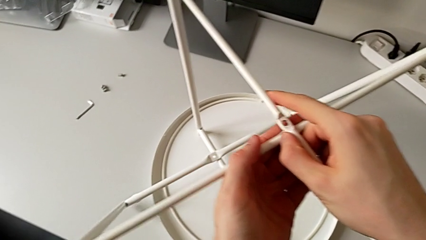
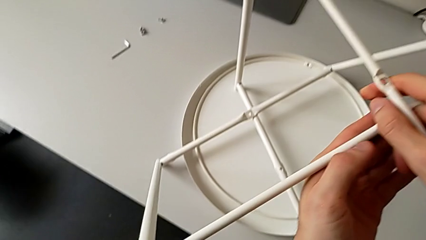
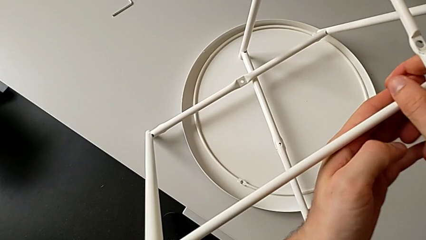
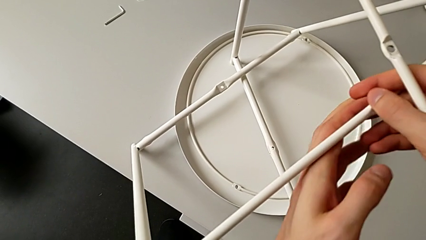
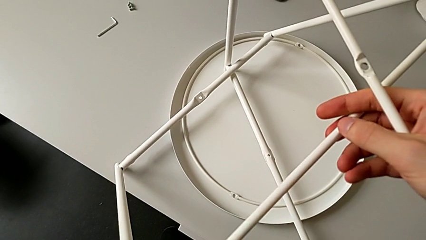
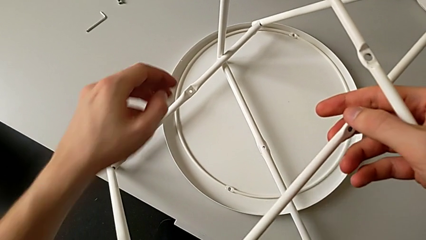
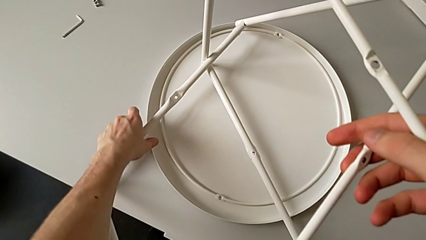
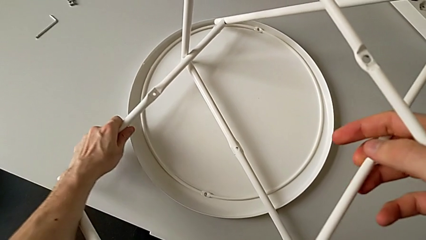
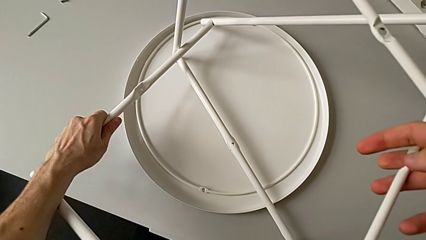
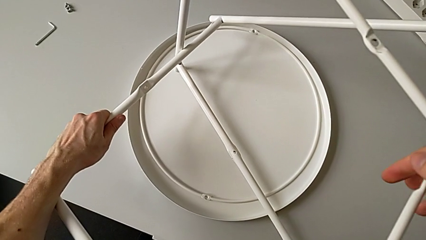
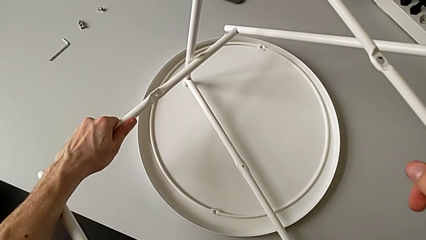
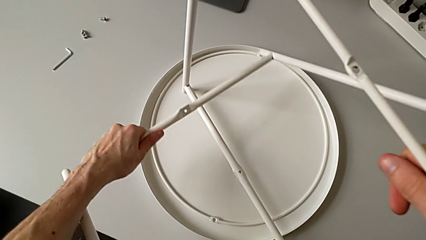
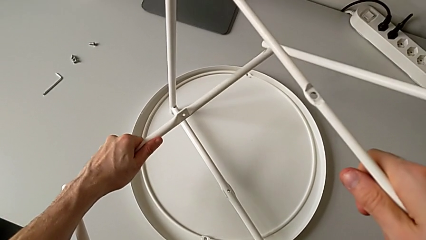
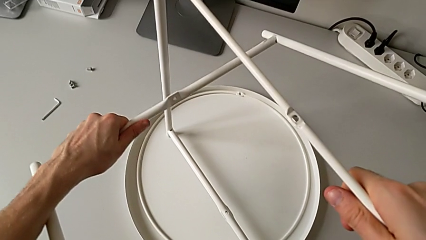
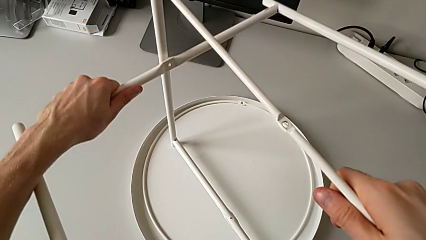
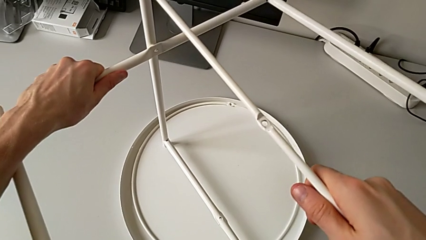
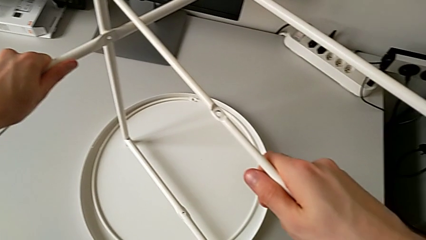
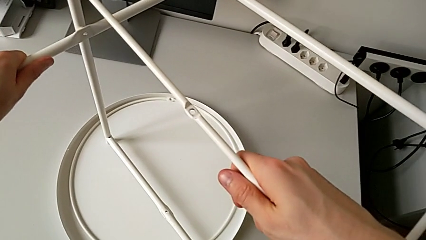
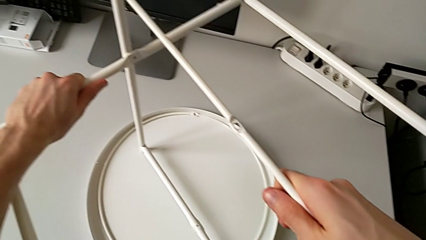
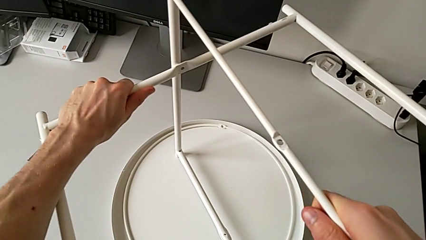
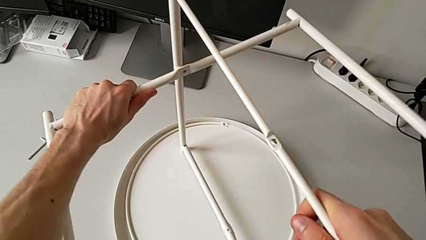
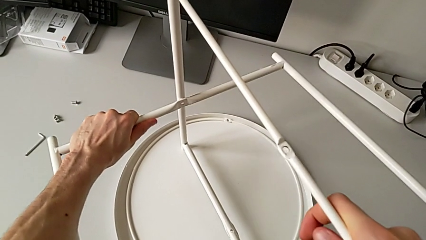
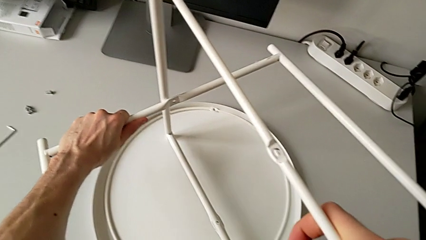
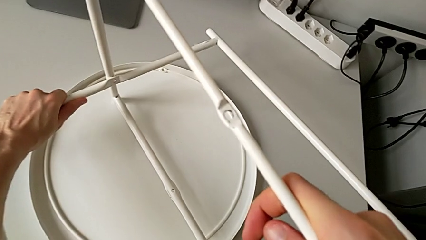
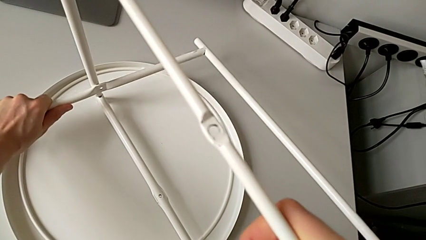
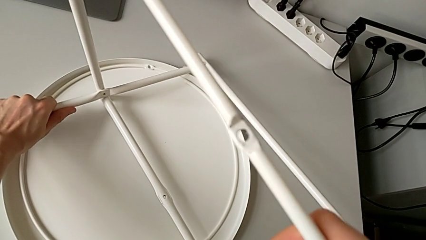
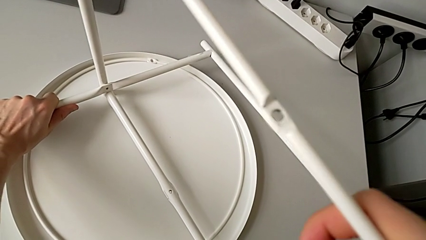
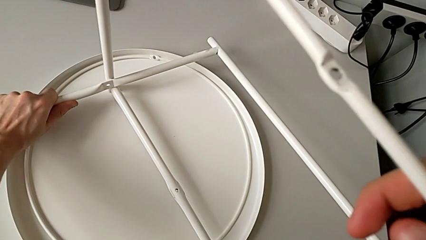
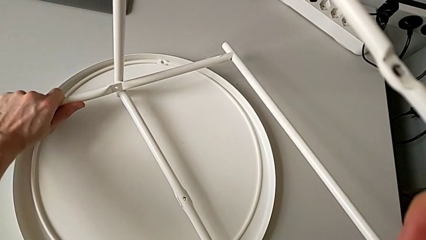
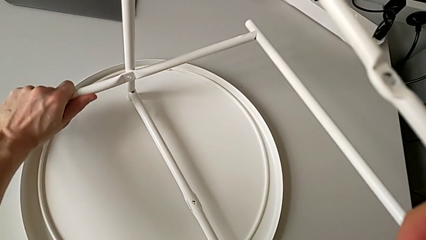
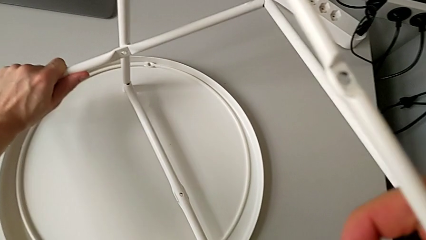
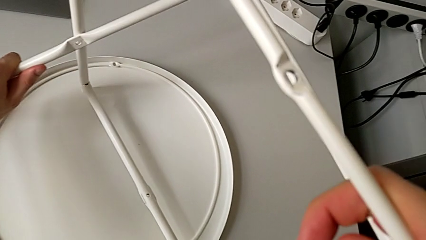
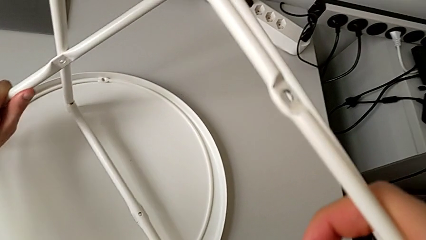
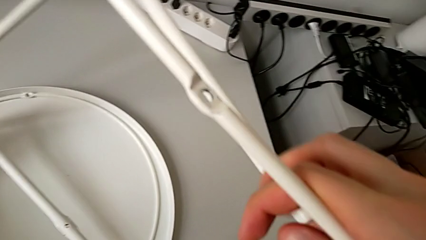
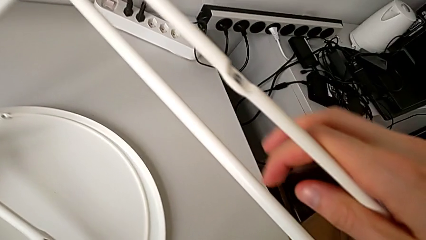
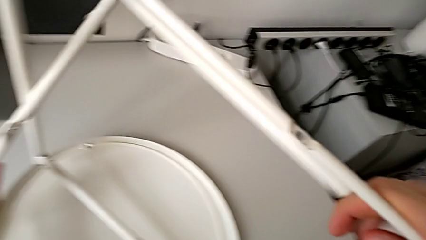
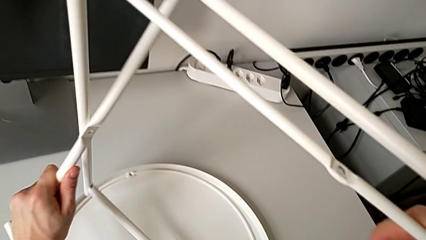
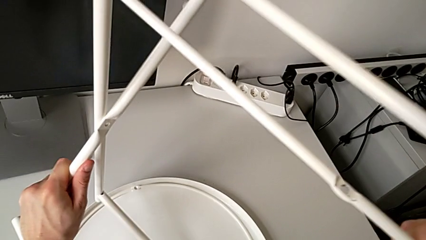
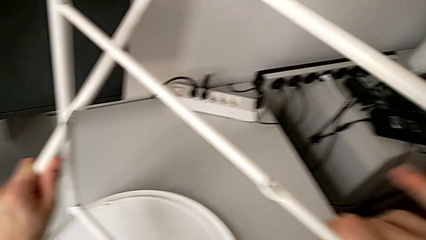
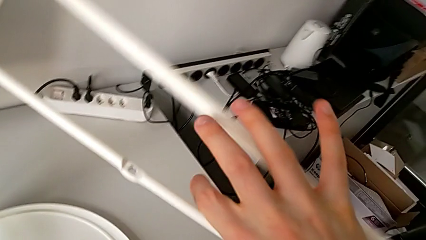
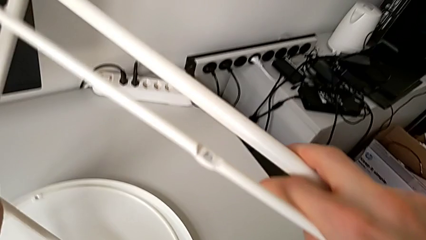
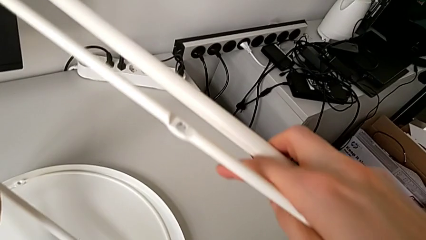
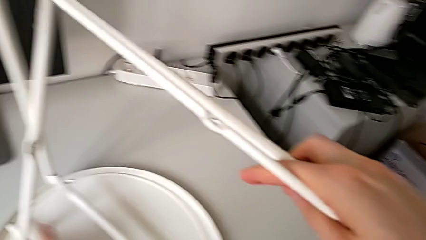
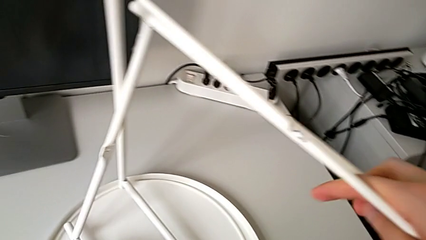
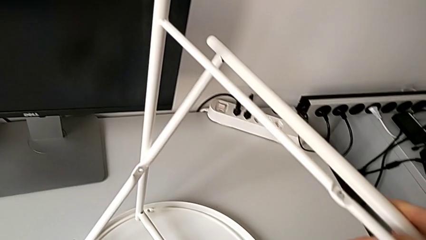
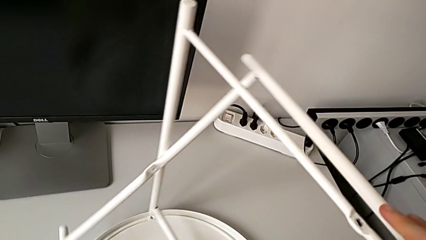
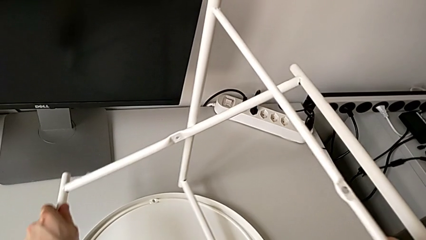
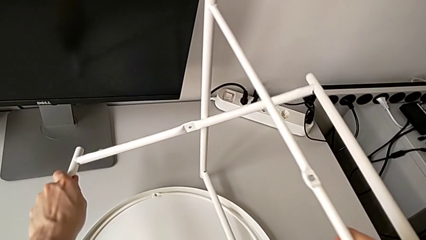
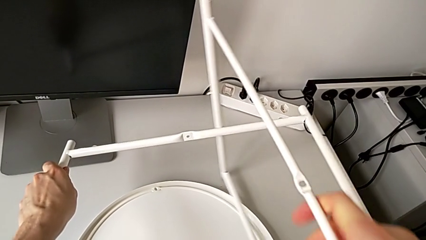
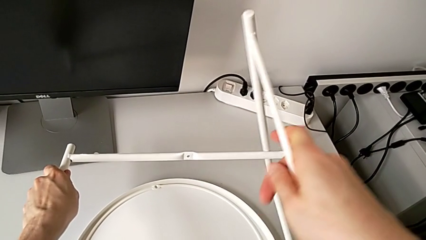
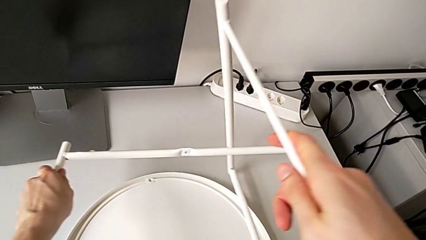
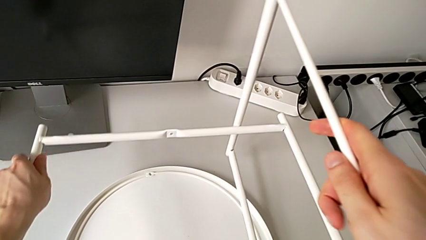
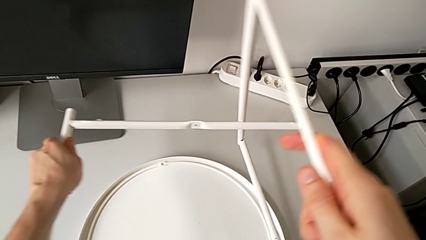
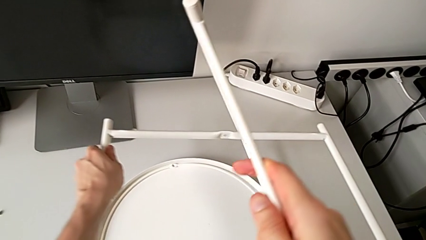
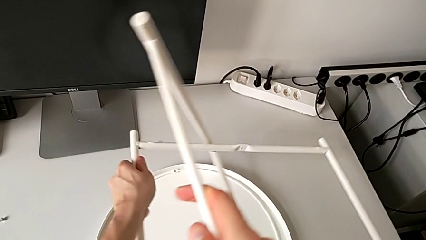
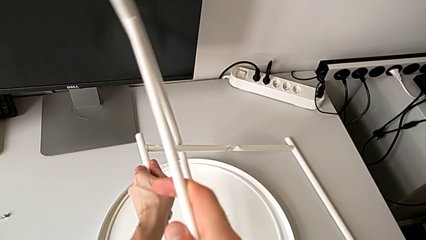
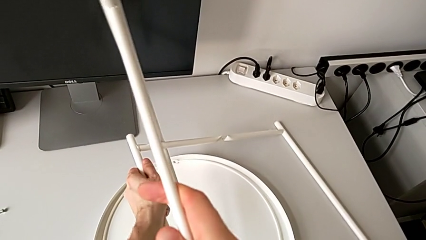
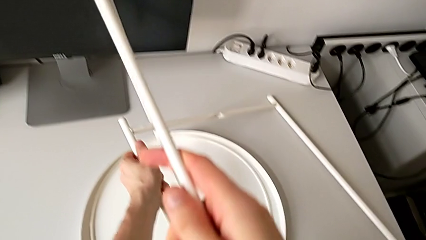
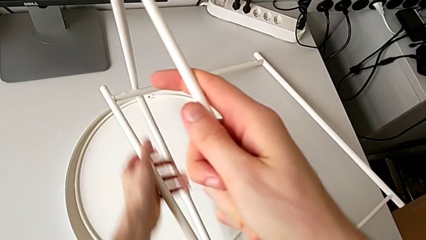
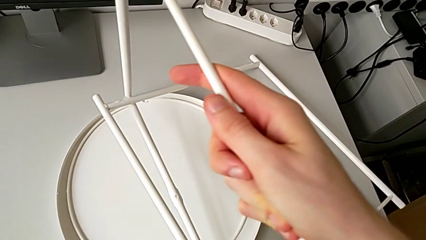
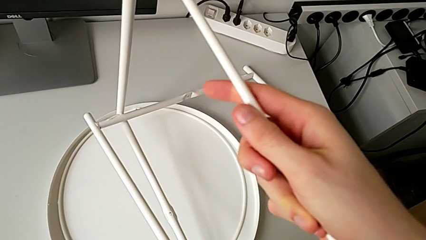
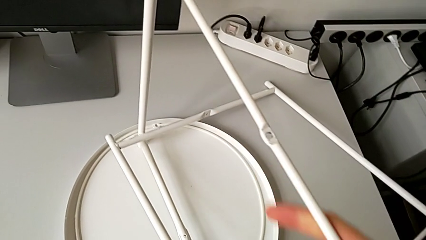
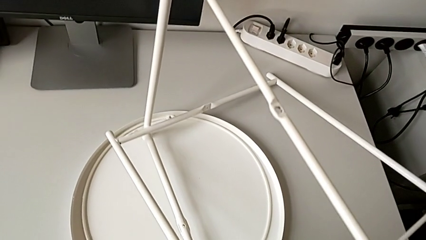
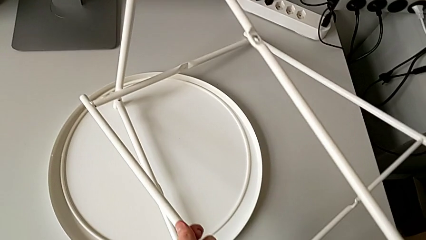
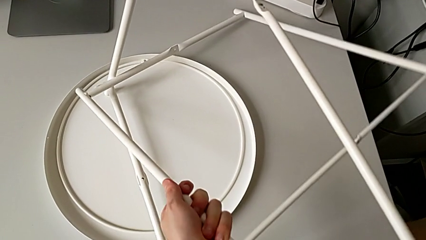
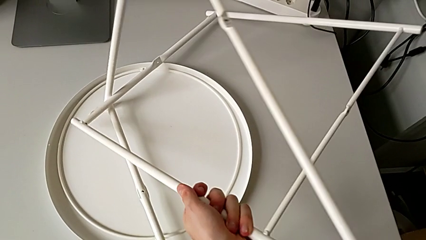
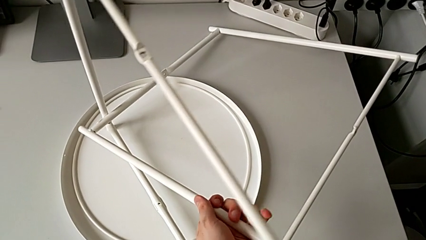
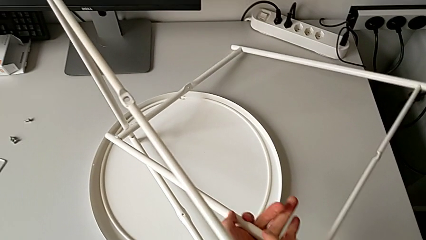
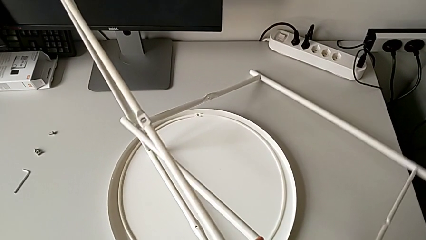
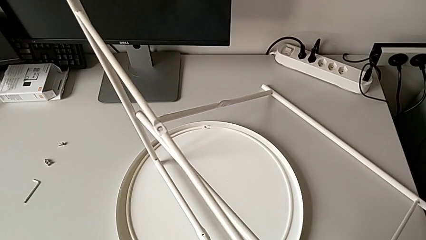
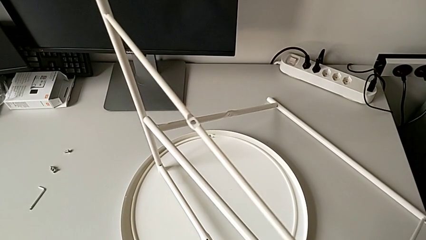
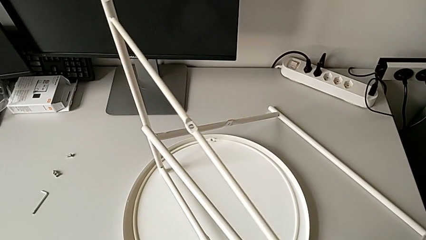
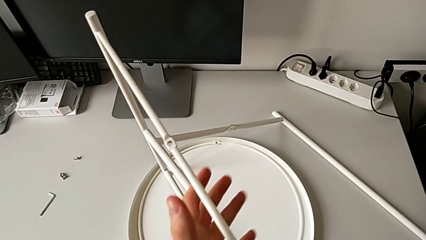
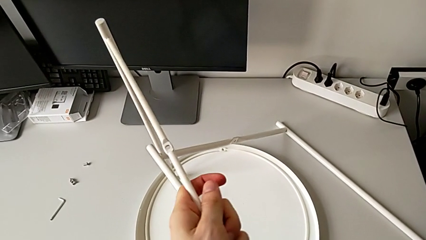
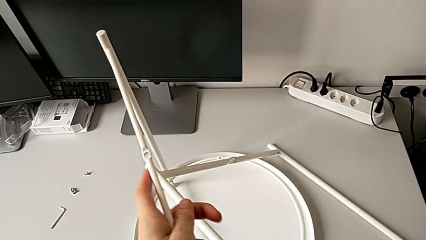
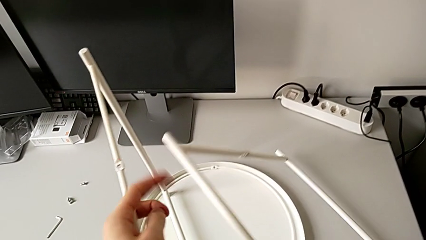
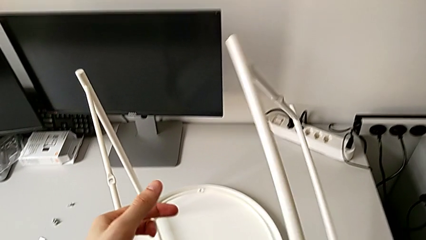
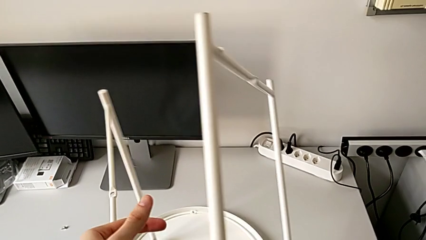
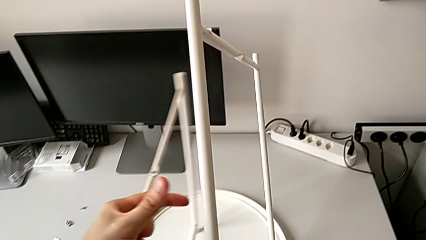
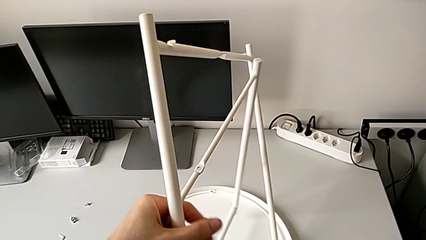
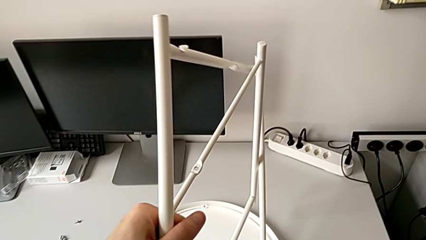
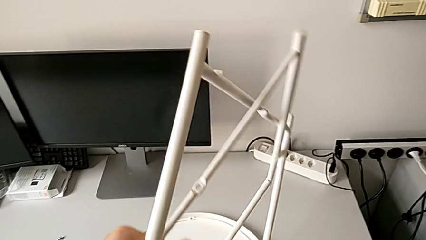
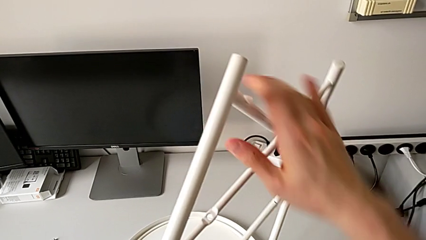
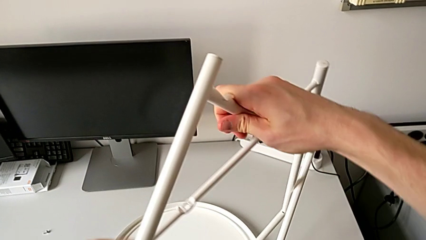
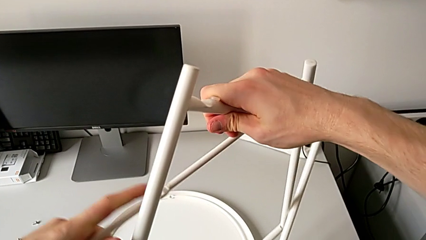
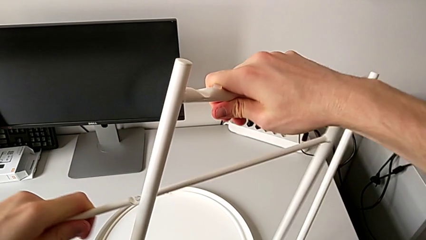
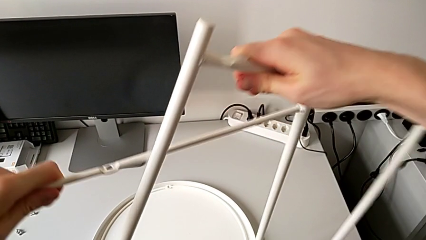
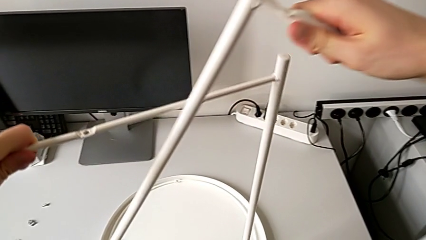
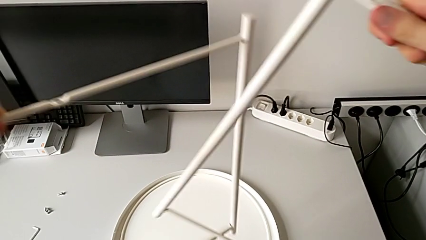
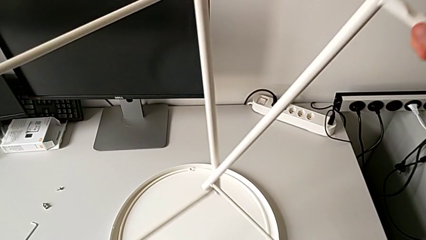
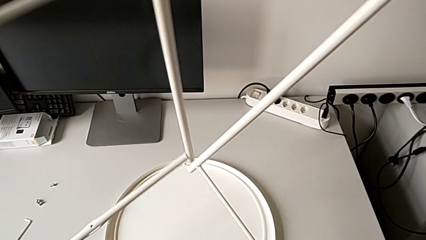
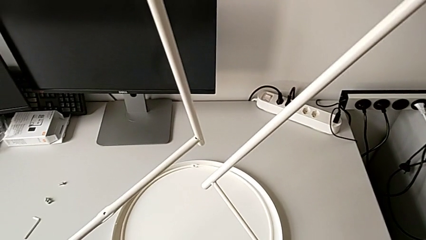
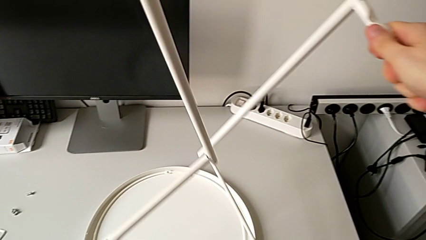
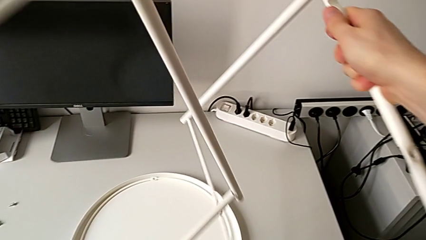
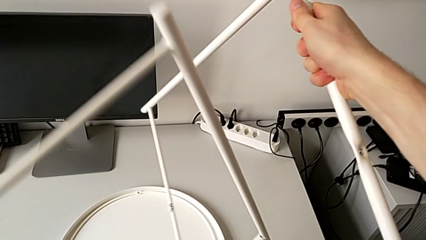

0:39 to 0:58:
The camera wearer is mounting the legs of the table. They approach the bottom leg, grab it, rotate the first leg, grab it, rotate it, withdraw the leg, grab the first leg and rotate it.
